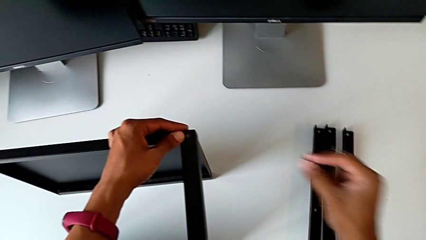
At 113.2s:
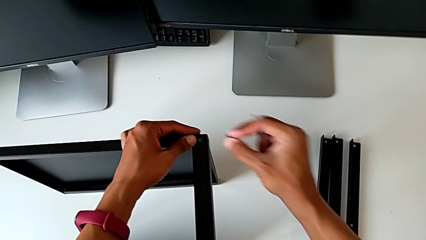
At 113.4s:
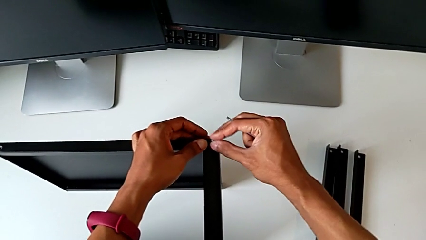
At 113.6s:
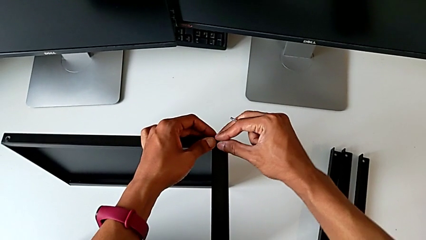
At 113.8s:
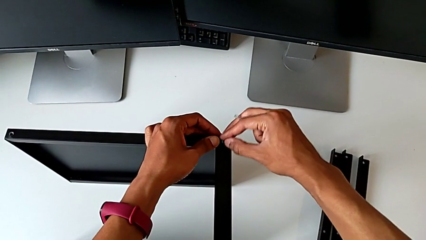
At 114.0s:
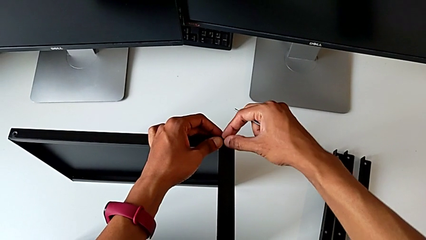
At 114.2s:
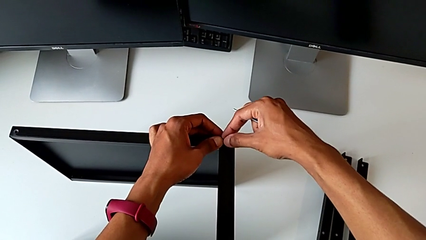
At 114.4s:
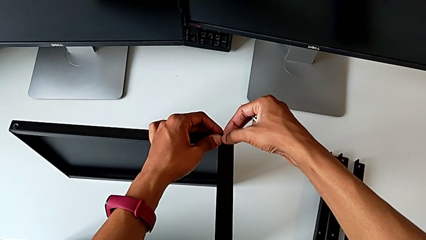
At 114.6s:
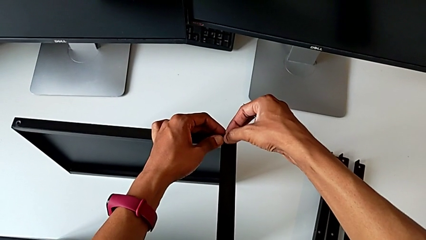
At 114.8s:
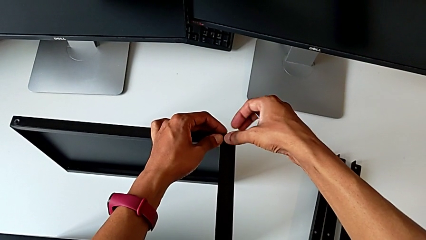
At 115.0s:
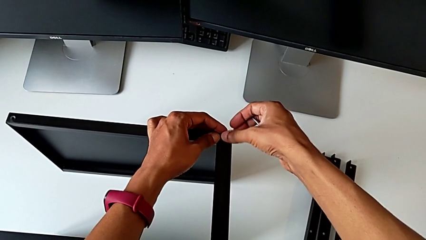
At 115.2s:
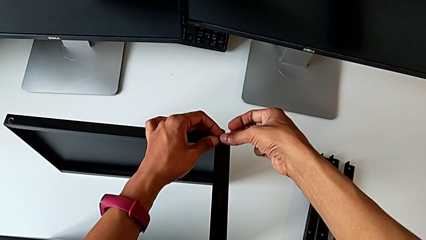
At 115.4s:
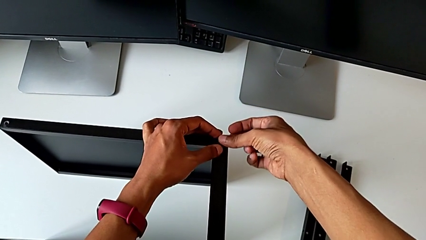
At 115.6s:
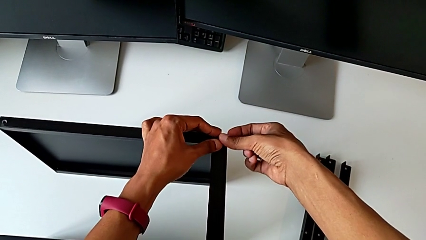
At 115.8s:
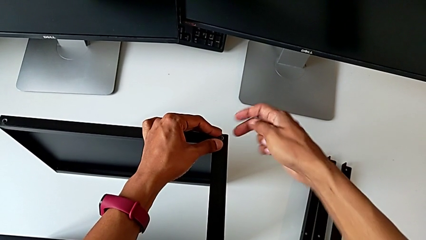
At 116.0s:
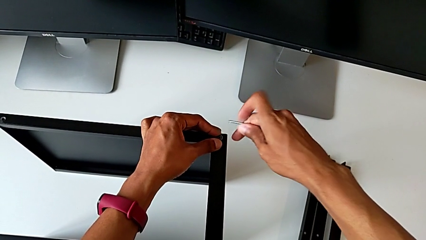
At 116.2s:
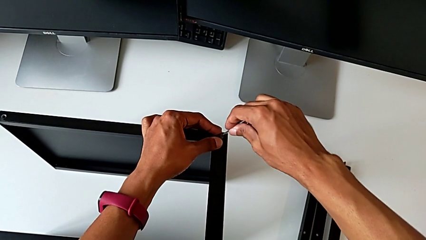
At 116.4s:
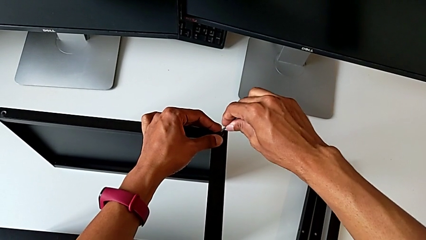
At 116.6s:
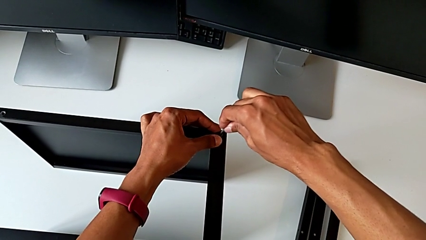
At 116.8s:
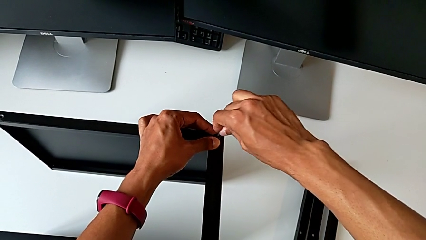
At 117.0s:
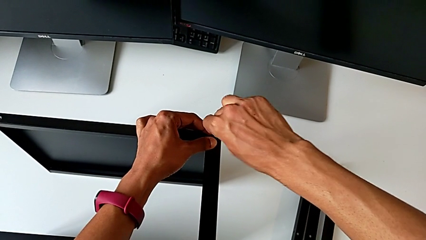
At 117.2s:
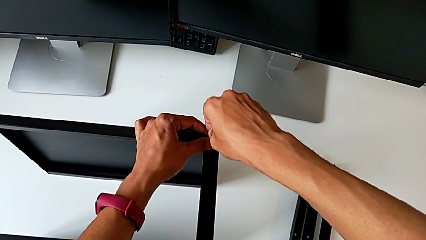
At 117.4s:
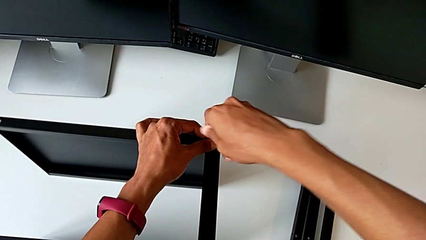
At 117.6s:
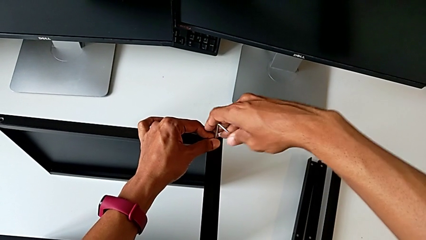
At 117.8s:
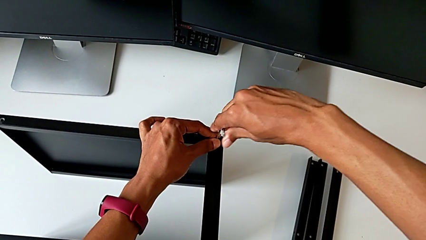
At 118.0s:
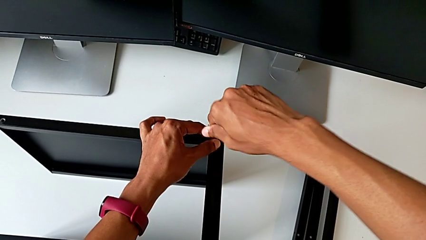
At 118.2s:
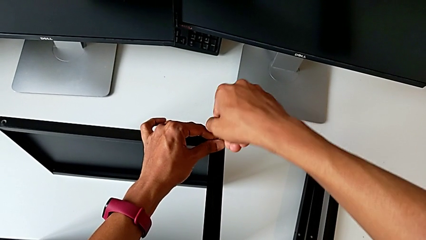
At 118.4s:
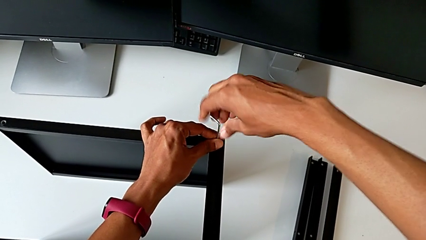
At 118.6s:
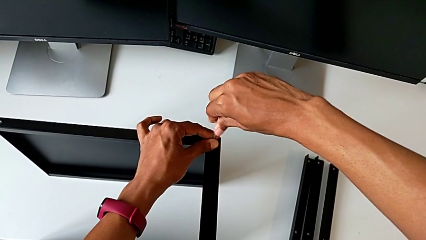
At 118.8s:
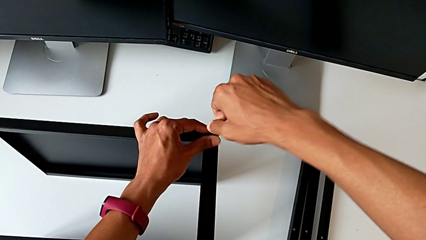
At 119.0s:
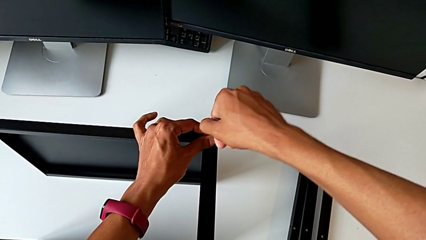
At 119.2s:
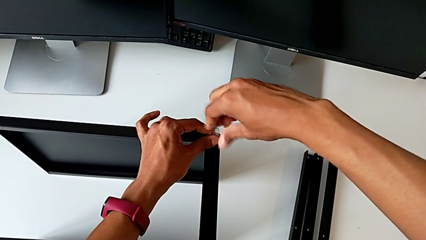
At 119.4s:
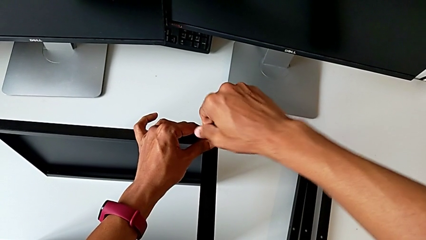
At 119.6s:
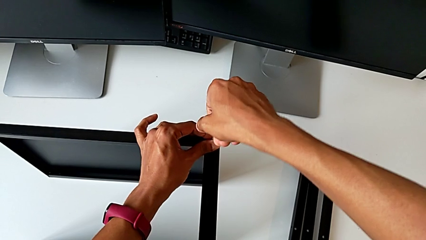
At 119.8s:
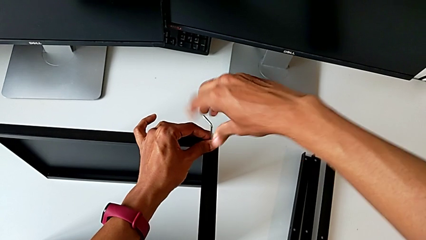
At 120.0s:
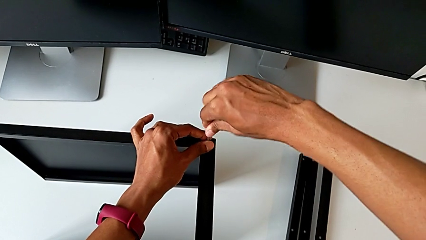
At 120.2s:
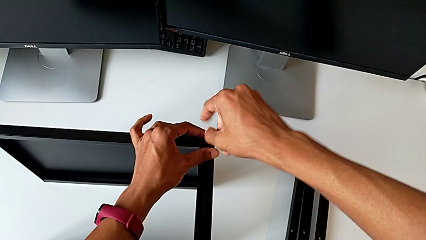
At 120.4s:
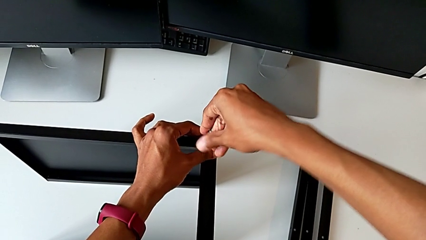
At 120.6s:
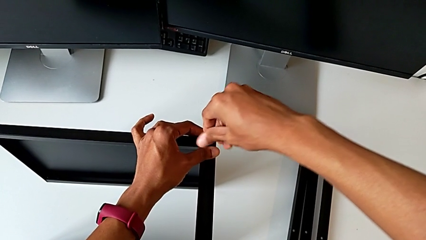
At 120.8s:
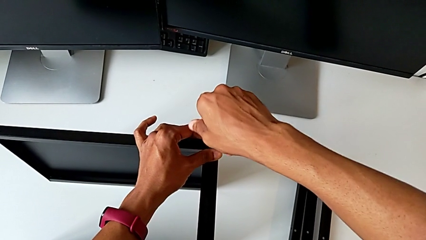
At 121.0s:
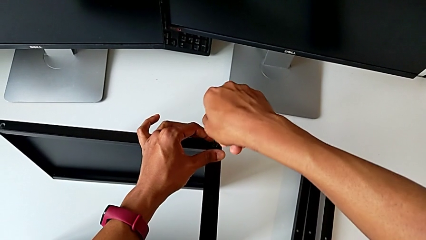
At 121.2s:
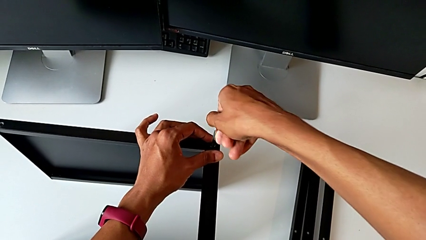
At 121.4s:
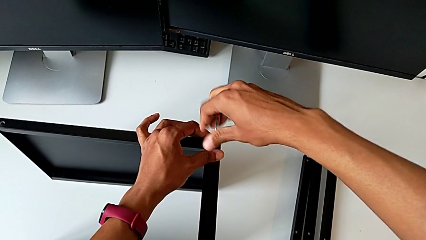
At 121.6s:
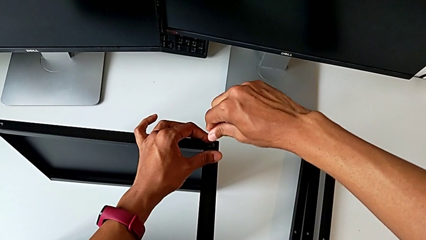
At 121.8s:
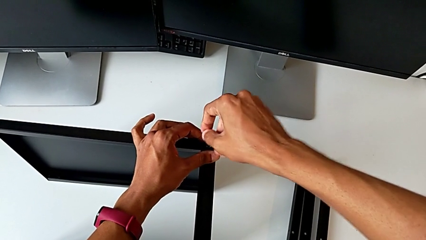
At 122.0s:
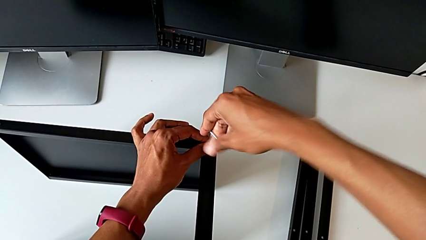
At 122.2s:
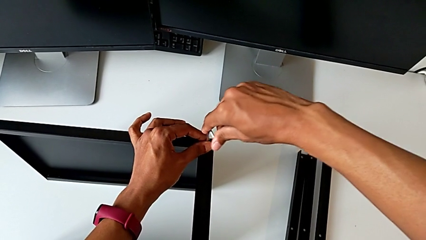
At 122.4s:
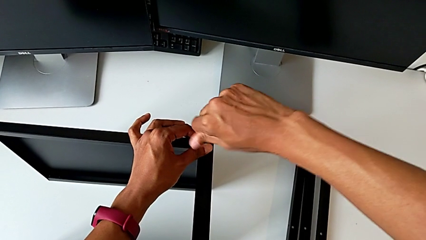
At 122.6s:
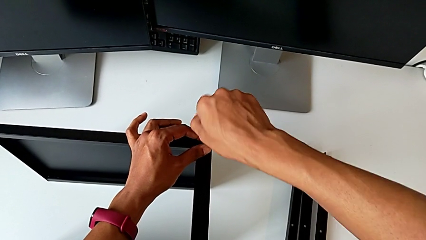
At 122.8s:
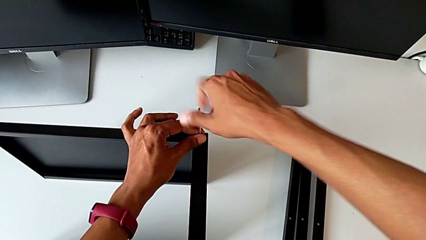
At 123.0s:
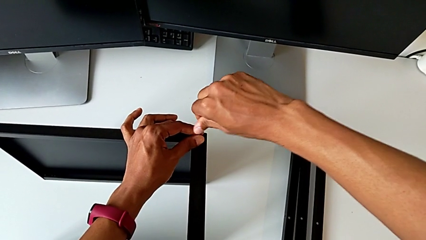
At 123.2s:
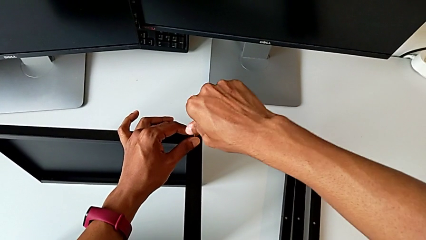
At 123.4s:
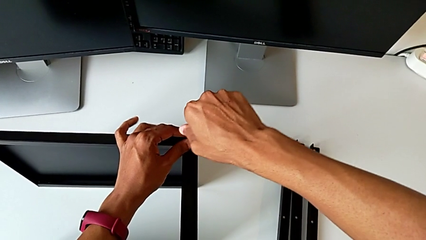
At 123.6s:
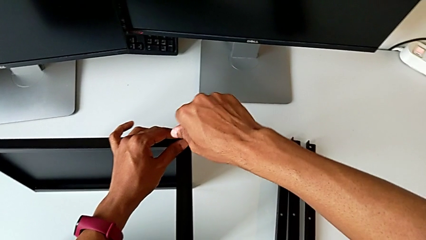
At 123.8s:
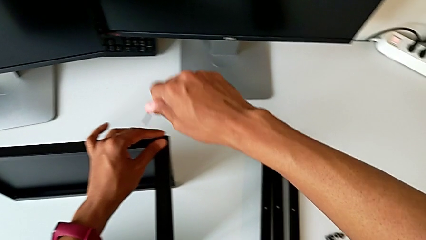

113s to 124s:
The camera wearer is assembling the top tray. They align the hex socket head, insert the Allen wrench, screw the hex socket head and withdraw the Allen wrench.

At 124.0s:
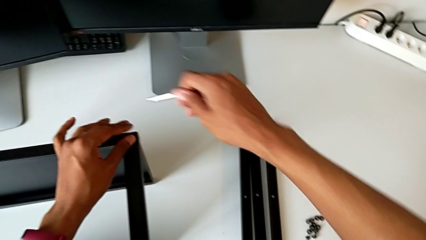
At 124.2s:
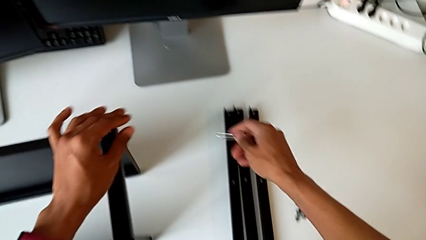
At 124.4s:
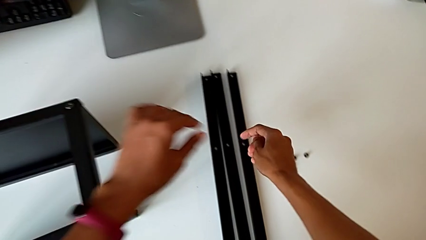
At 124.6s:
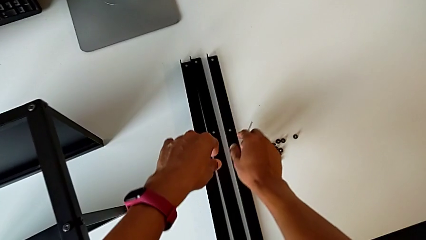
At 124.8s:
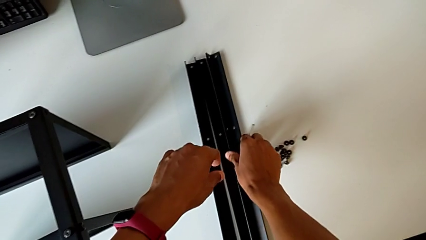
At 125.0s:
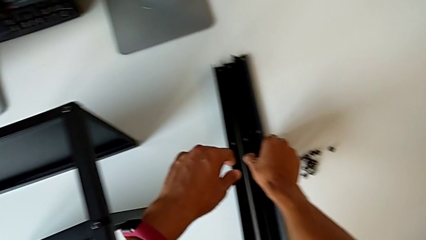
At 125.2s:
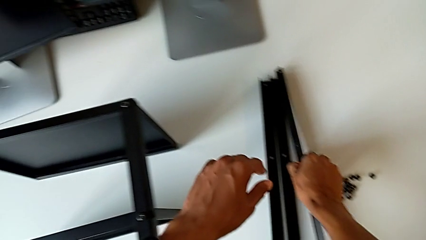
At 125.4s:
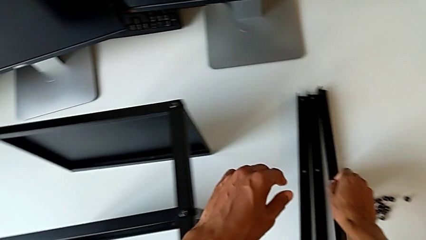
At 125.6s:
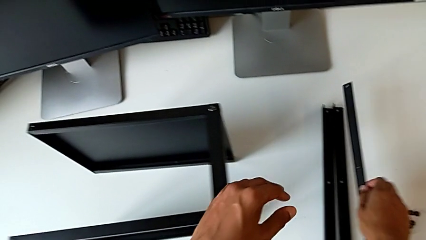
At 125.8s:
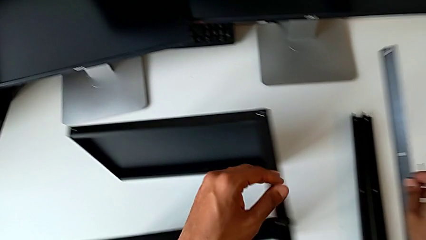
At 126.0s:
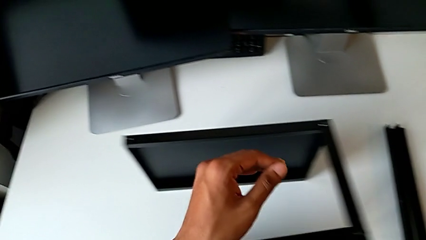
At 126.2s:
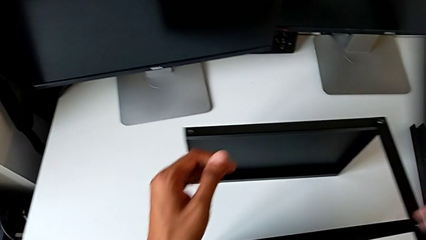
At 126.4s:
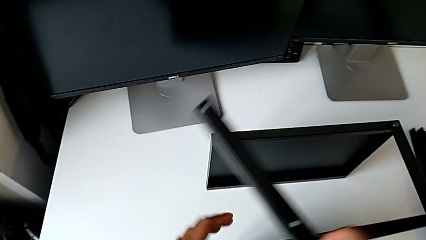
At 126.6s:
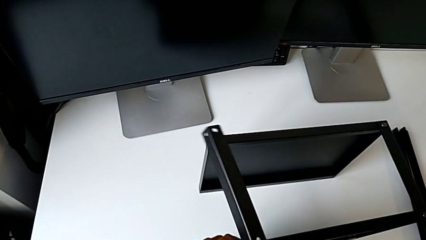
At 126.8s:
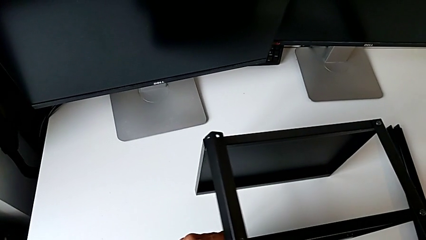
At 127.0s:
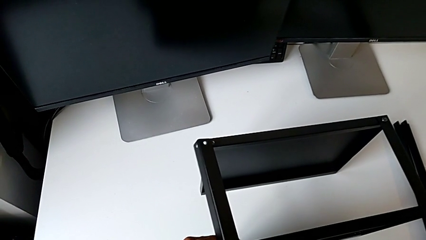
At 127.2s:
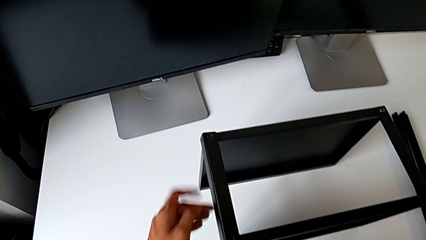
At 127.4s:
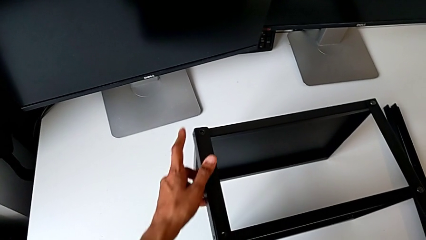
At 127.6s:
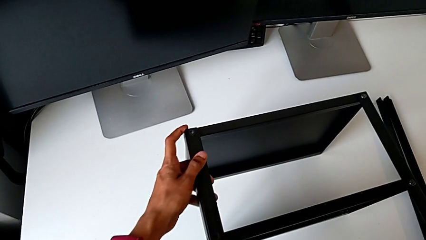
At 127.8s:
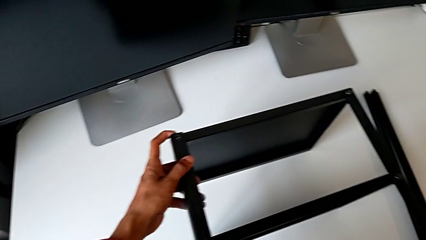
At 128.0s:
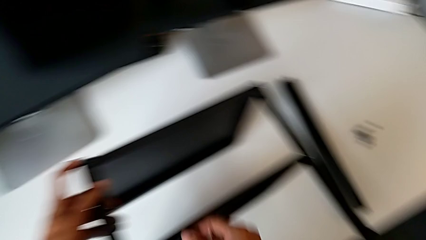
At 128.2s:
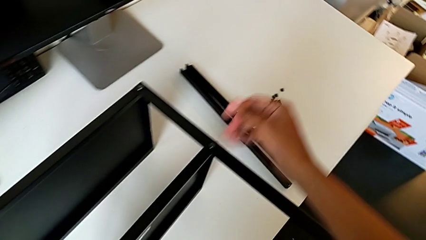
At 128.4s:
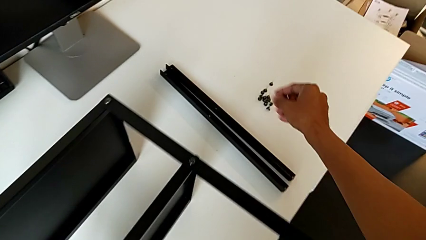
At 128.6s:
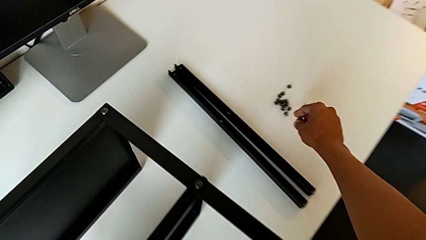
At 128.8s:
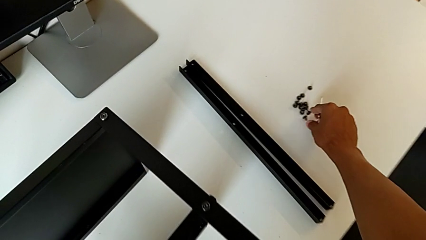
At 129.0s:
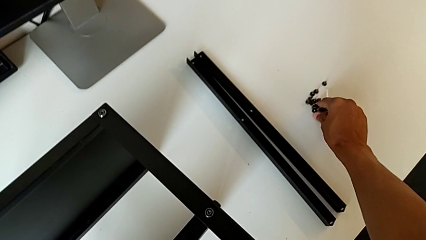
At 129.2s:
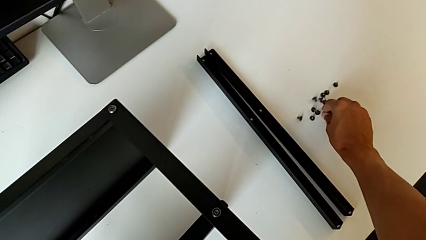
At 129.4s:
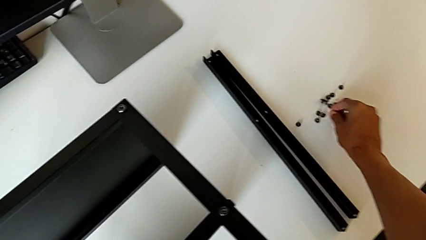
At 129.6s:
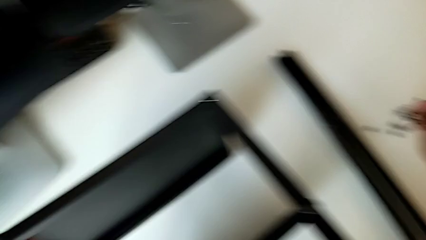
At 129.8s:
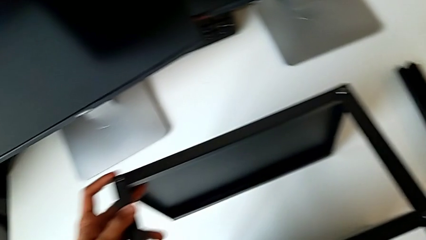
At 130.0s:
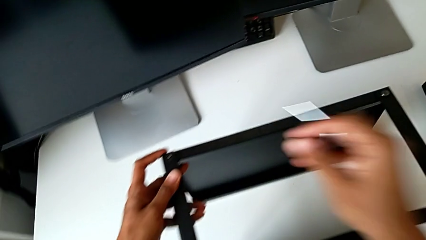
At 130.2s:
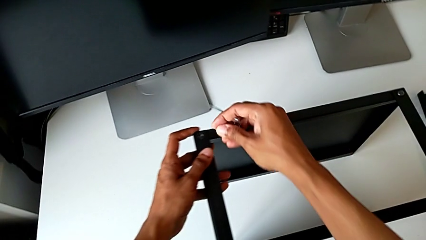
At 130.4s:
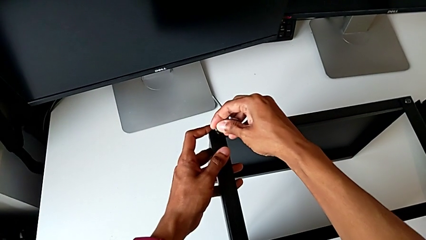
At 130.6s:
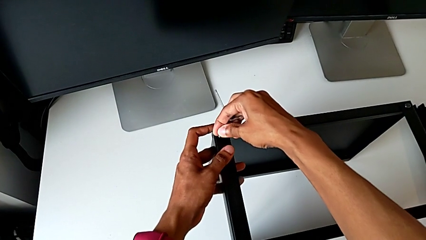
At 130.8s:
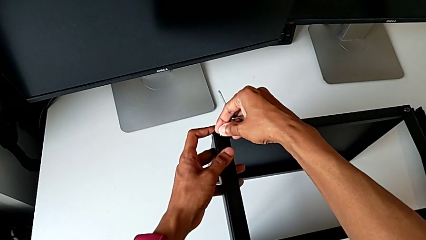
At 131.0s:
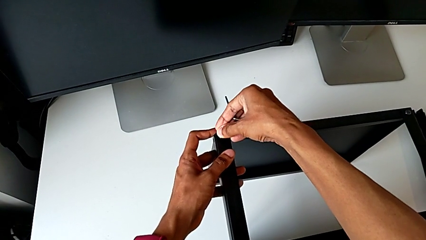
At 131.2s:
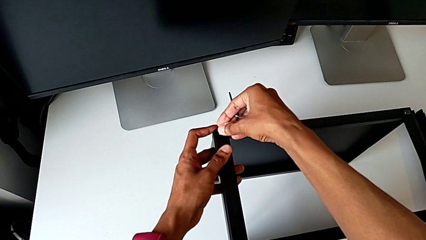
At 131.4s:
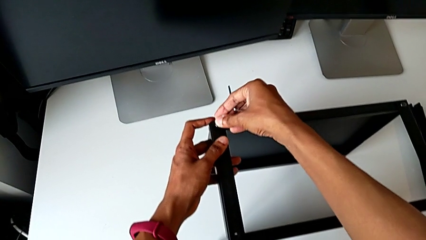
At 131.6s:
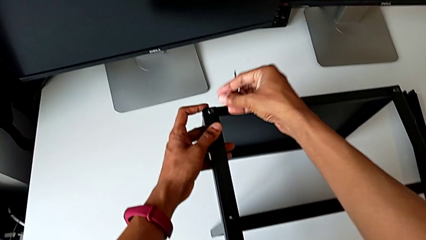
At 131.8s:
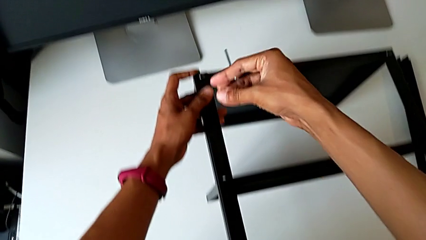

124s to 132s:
The camera wearer is assembling the remaining three legs. They grab the leg, align it, grab the hex socket head and align it.
